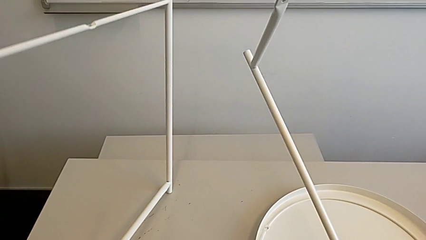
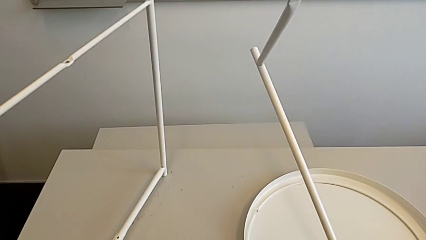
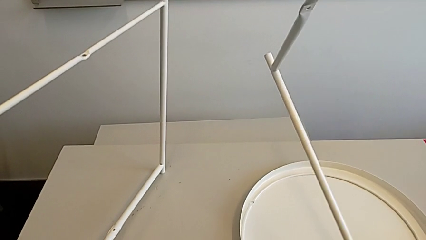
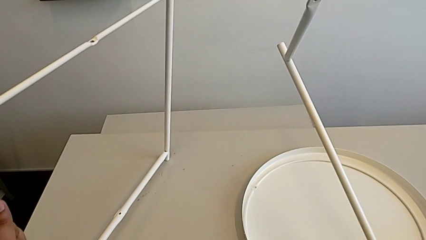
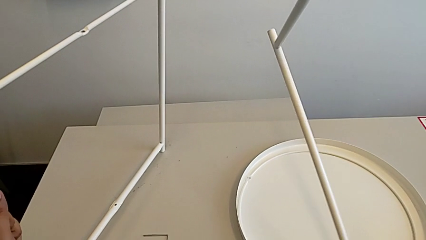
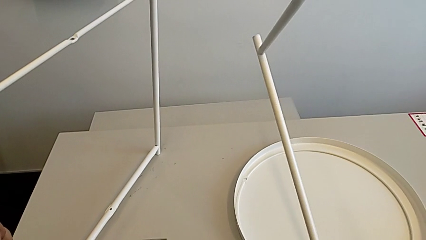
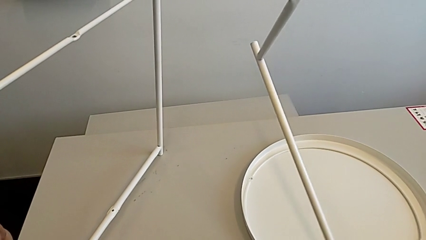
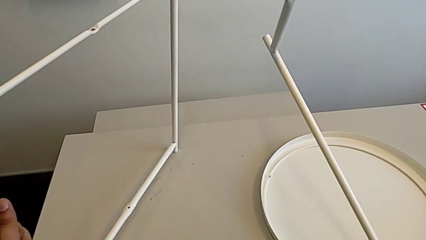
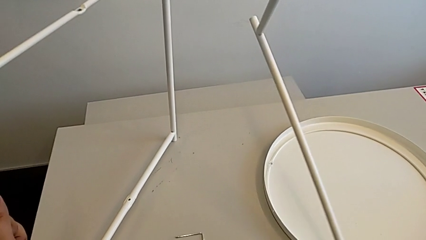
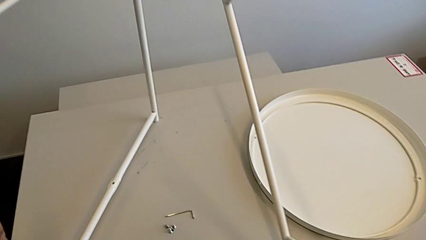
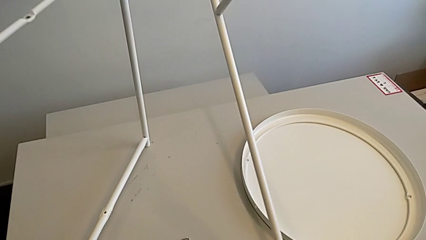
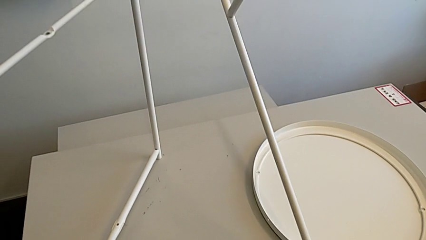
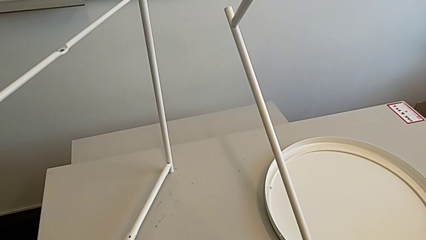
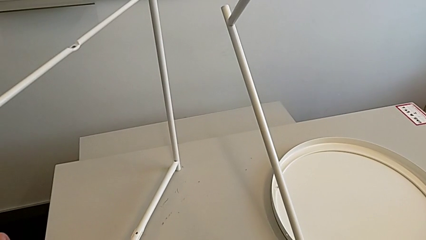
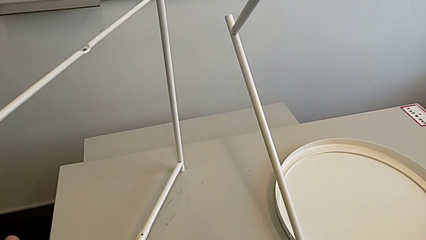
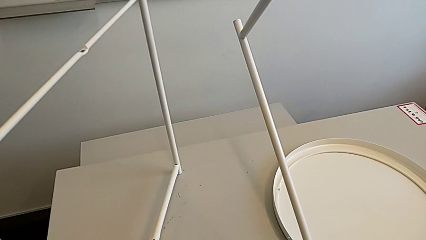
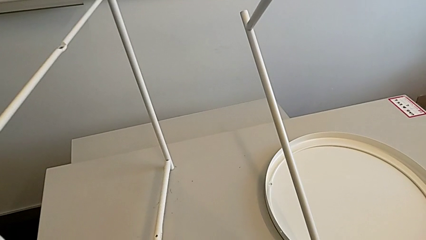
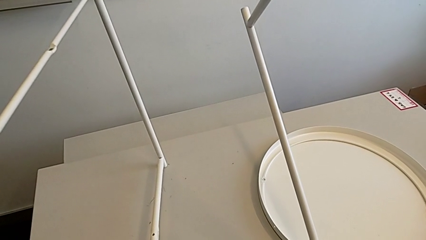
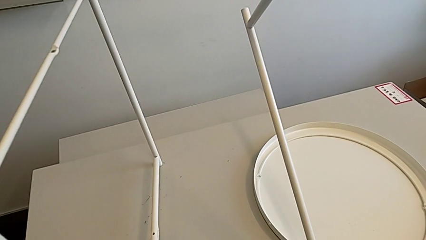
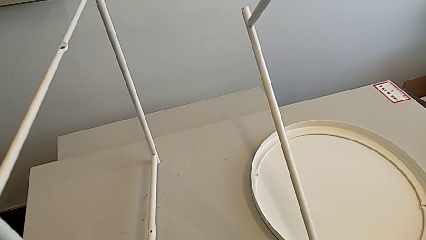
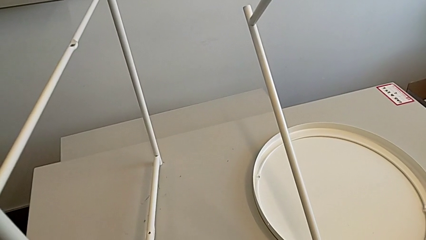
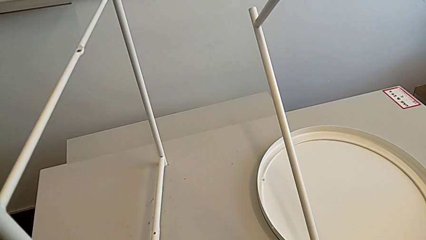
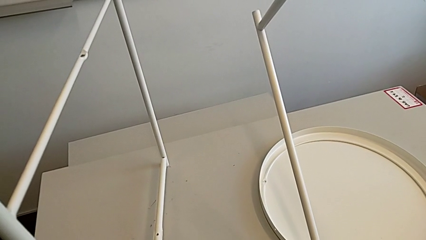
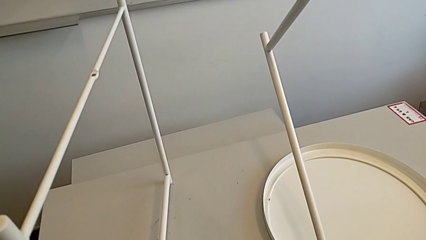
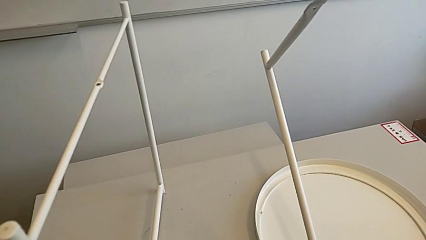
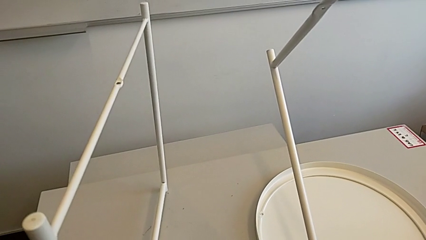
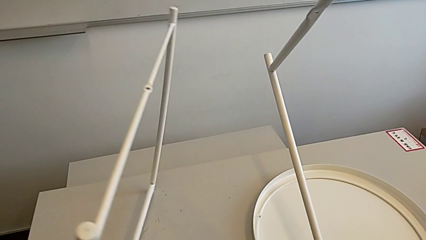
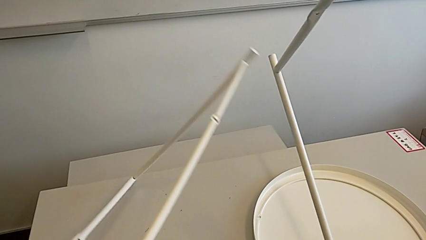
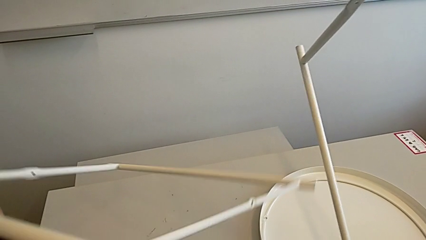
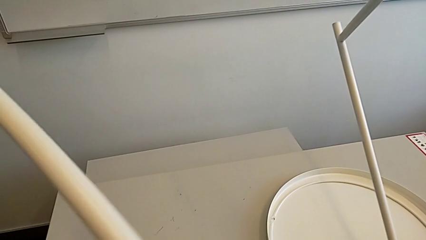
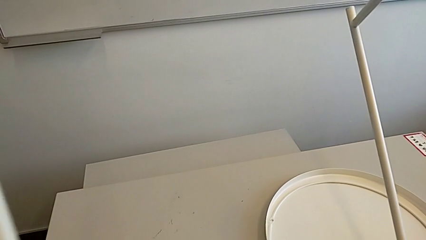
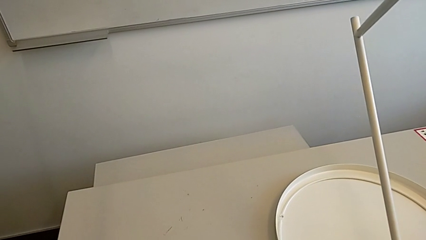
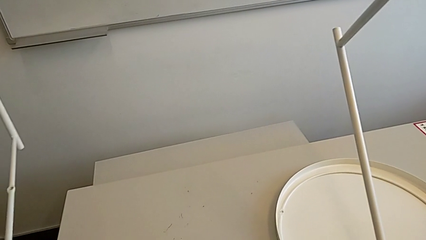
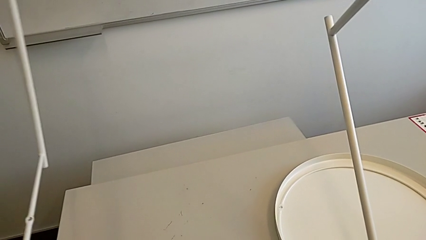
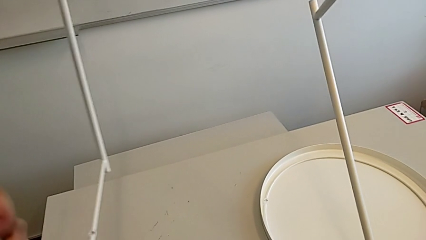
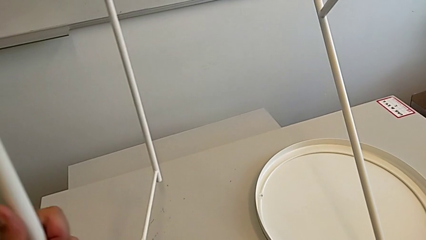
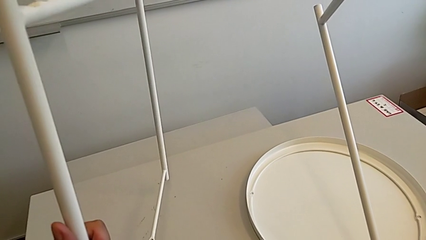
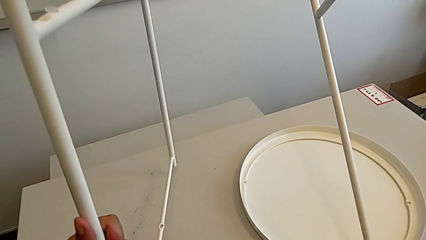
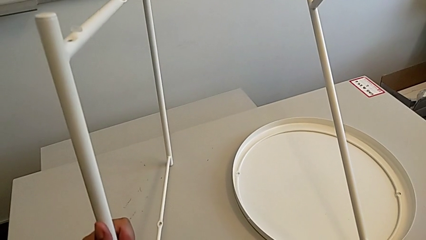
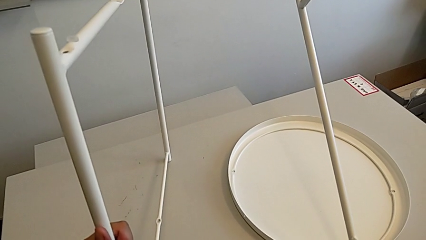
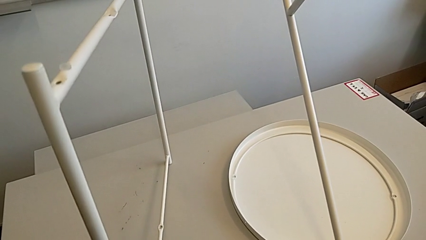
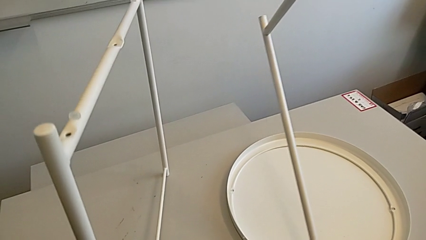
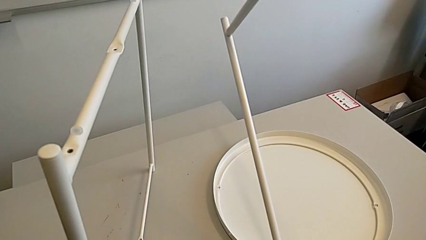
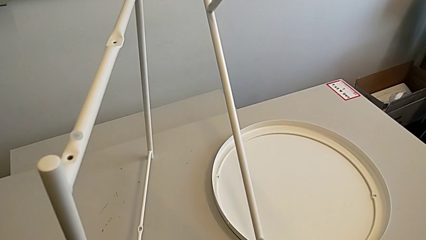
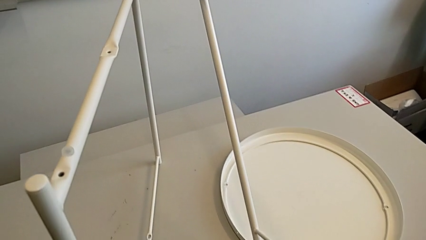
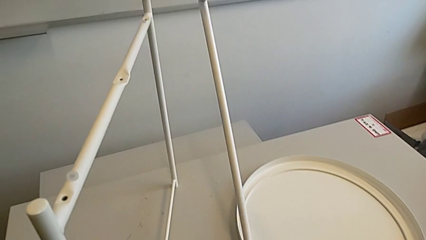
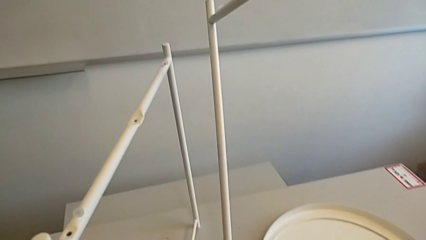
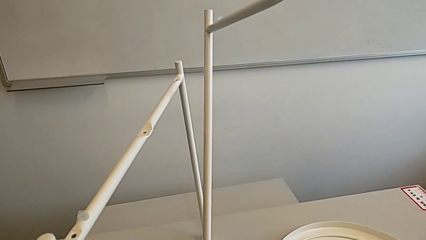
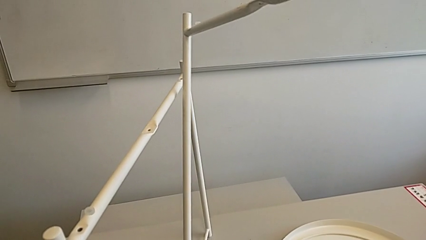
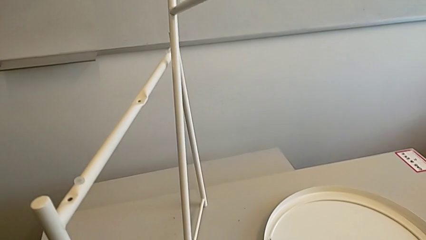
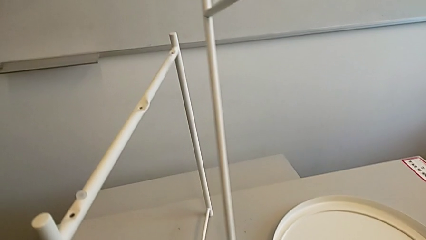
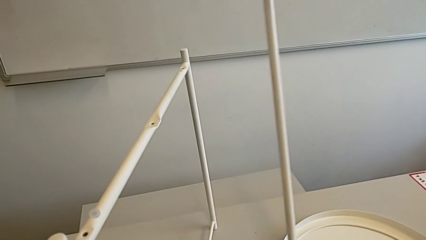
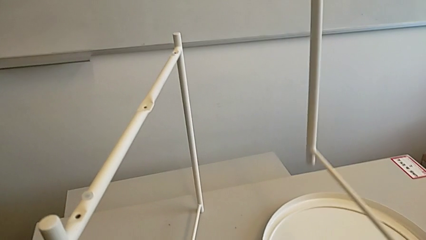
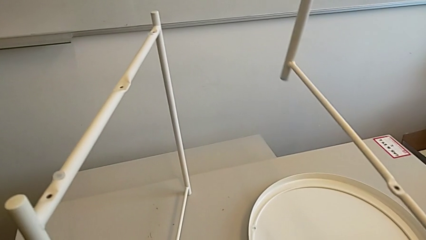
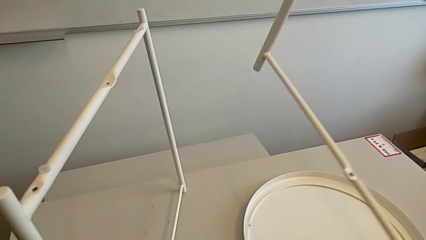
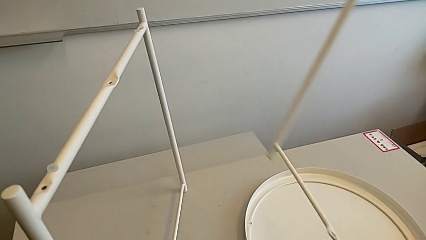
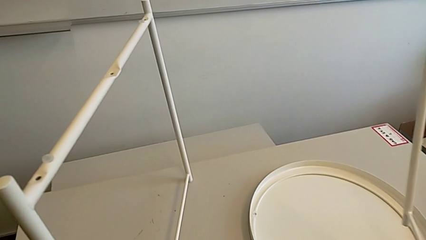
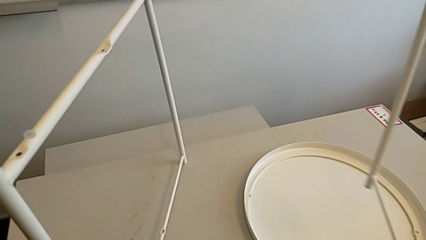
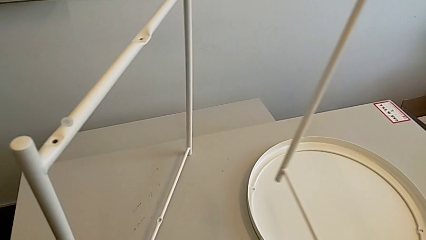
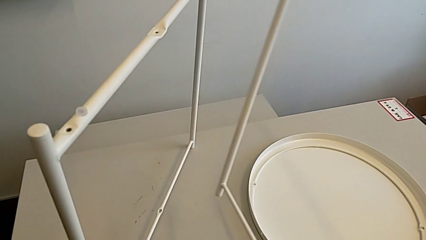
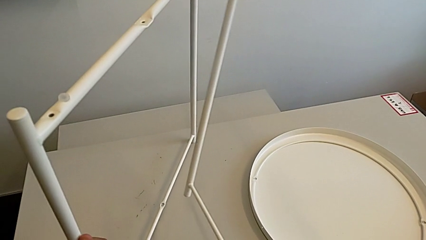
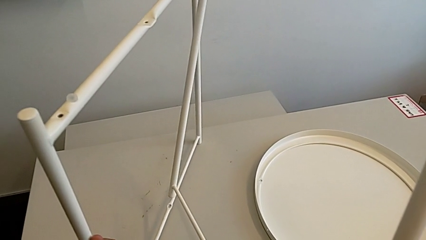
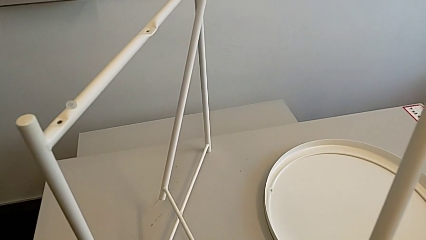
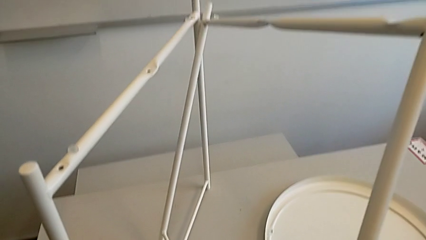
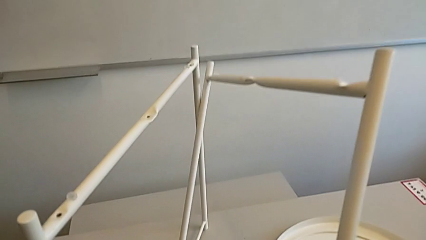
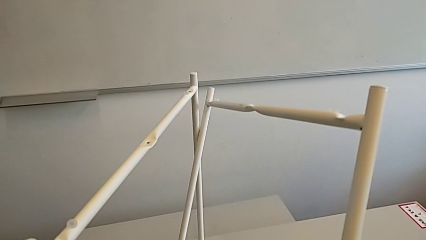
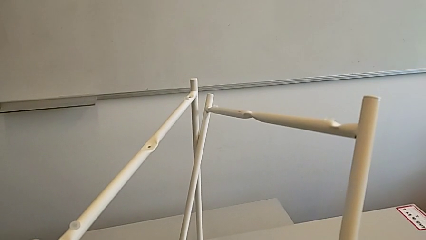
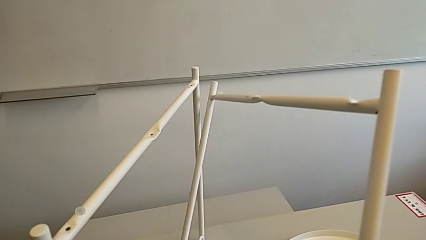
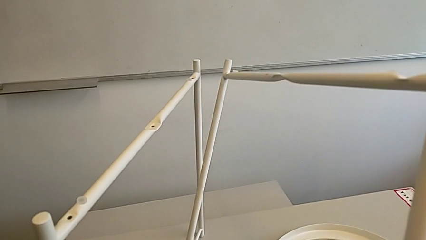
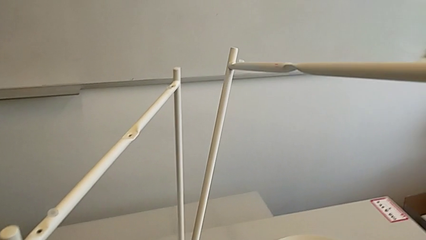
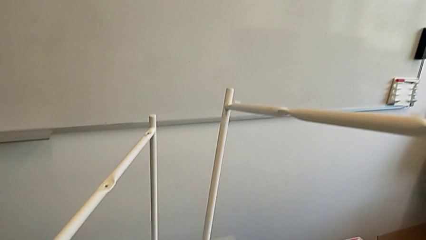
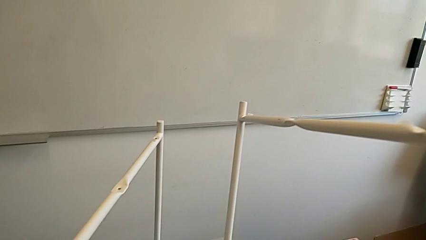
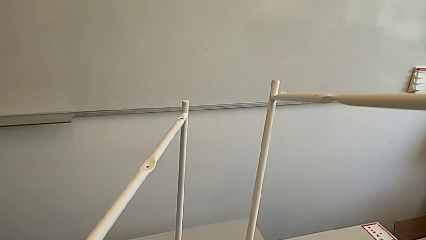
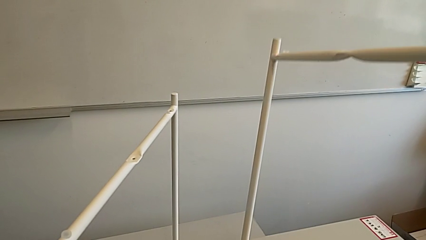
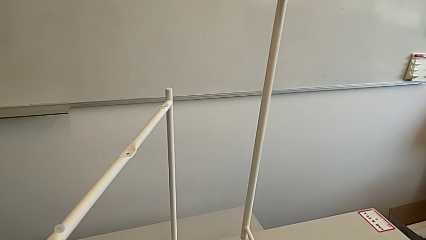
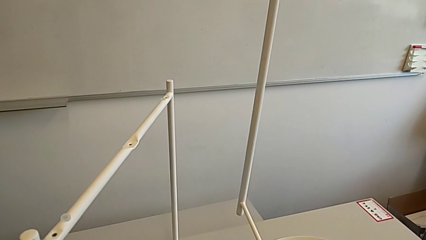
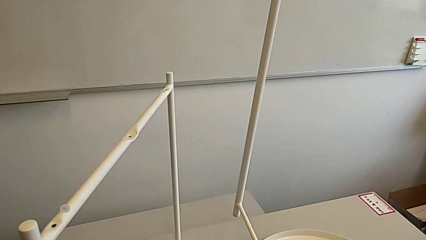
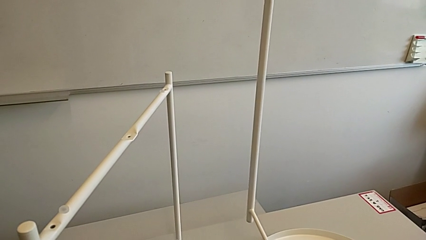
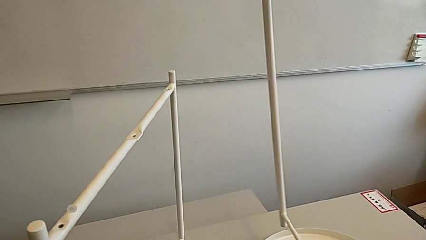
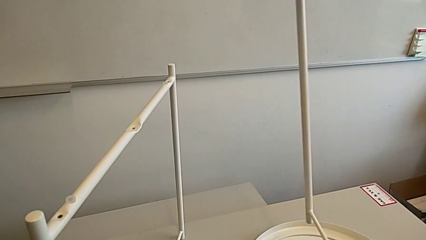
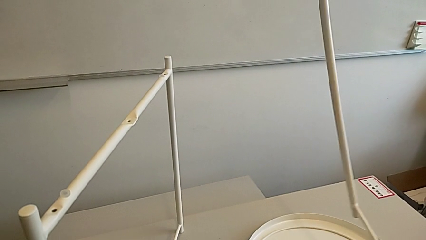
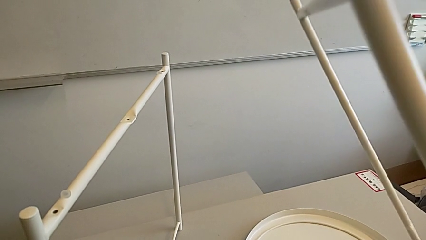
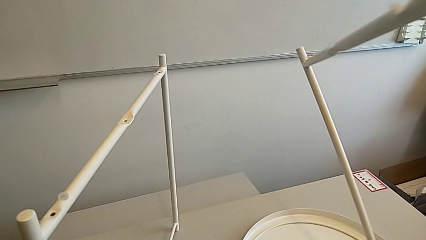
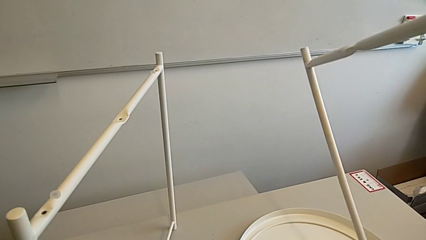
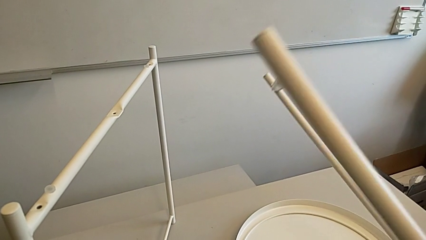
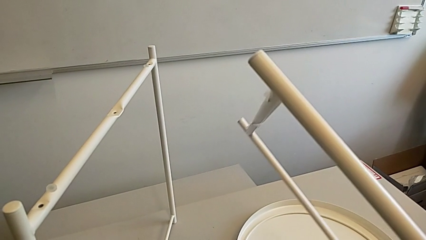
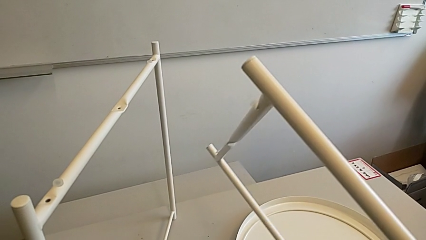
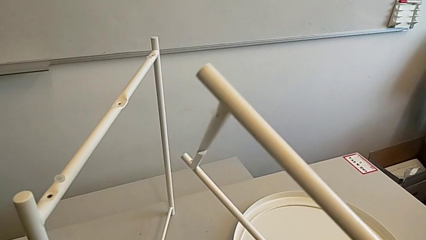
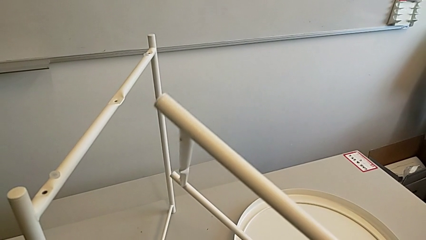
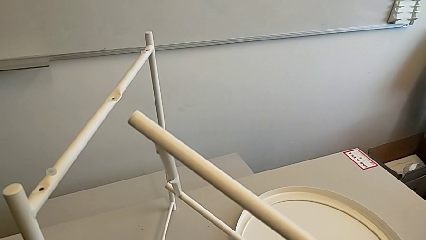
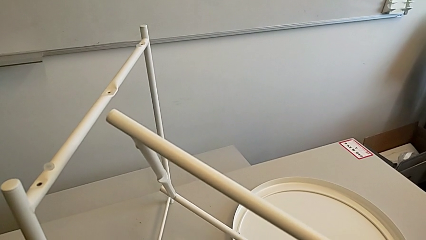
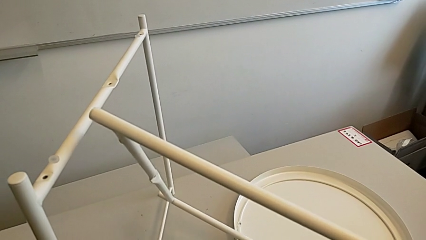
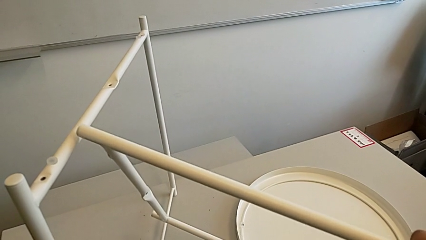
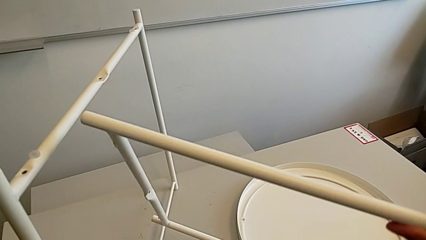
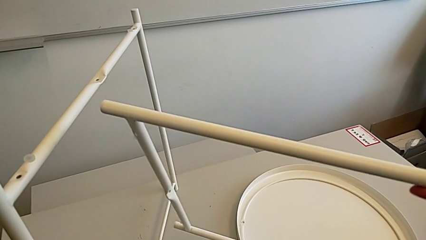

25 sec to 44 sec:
The camera wearer is assembling the base. They wrongly place the leg, inspect it, rotate the left leg, place the leg, align it, withdraw it, hold it and rotate it.
